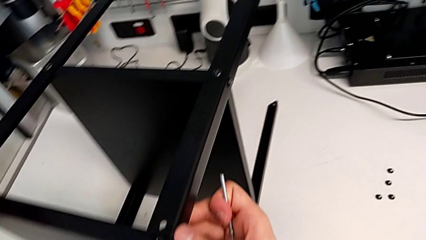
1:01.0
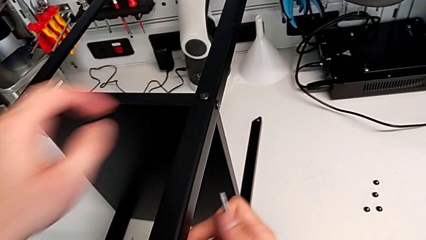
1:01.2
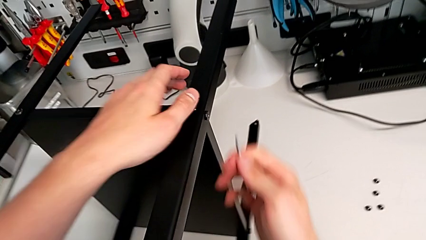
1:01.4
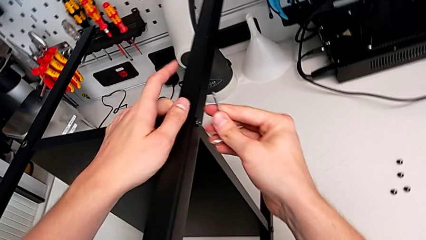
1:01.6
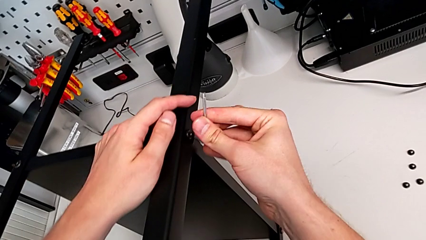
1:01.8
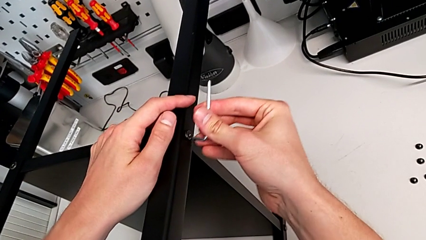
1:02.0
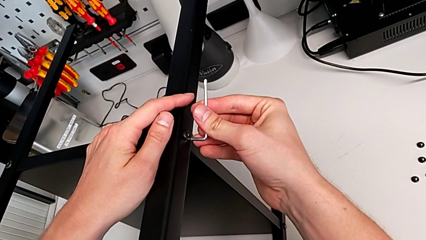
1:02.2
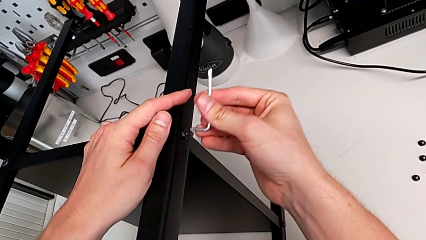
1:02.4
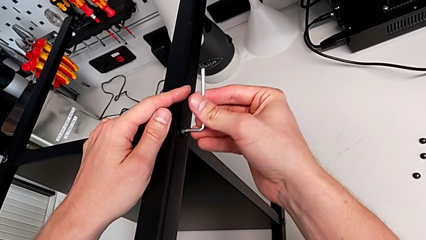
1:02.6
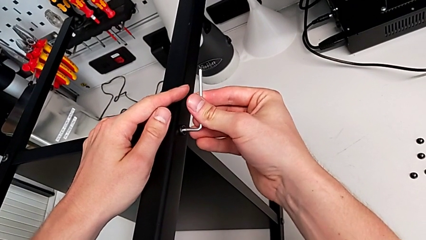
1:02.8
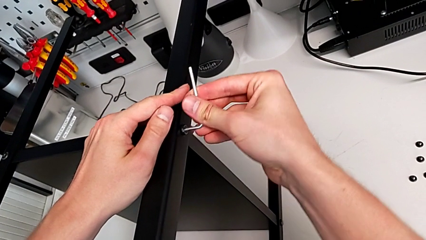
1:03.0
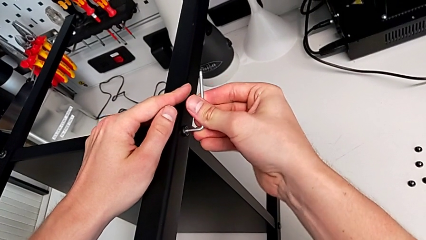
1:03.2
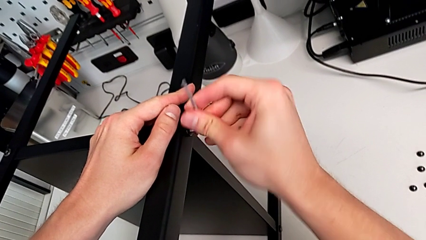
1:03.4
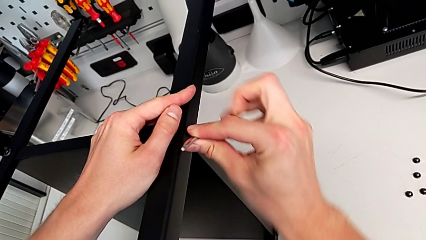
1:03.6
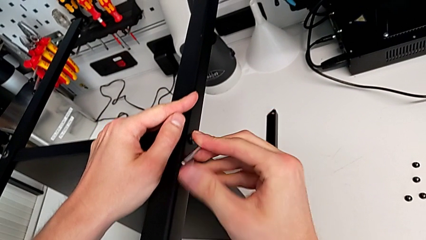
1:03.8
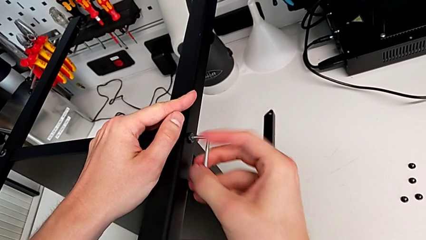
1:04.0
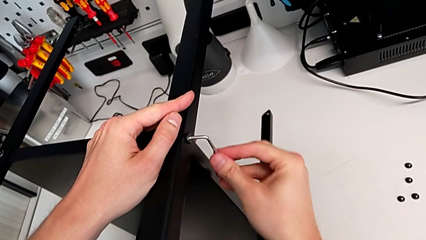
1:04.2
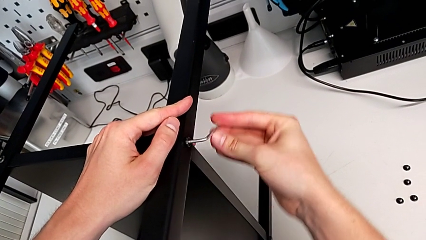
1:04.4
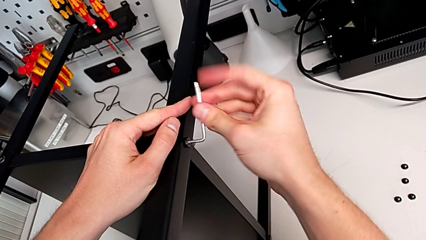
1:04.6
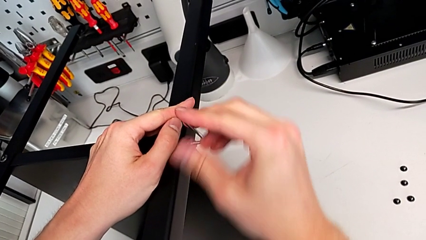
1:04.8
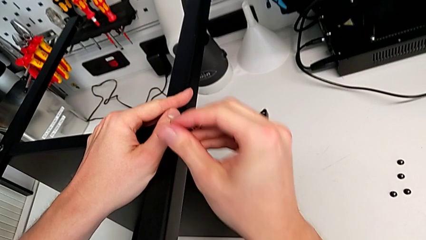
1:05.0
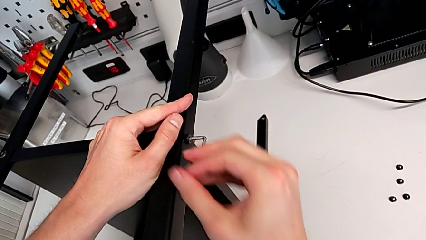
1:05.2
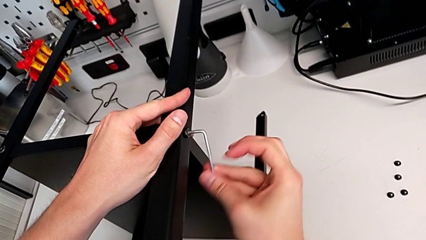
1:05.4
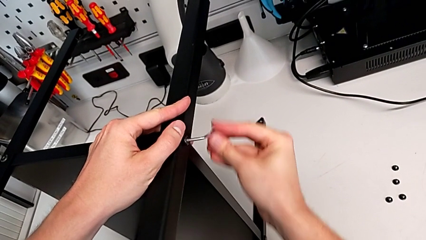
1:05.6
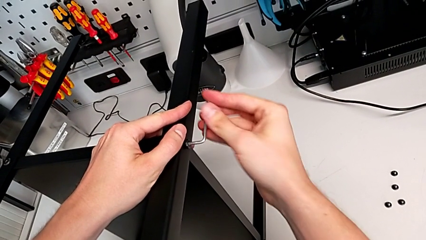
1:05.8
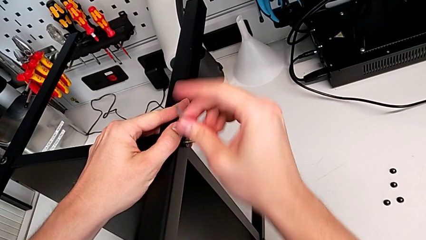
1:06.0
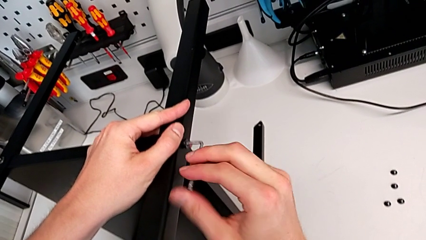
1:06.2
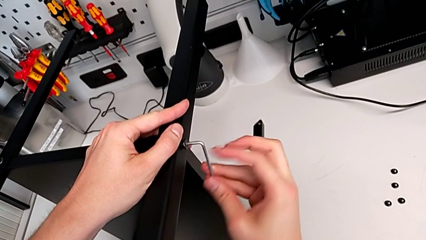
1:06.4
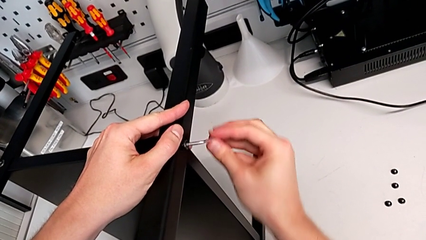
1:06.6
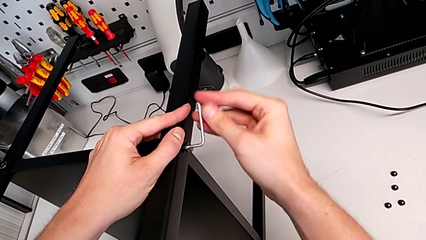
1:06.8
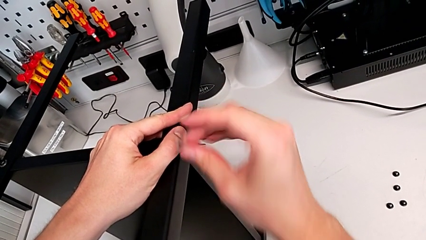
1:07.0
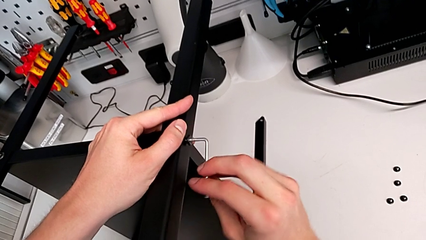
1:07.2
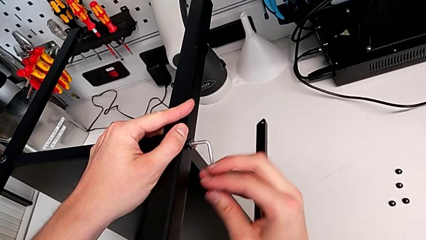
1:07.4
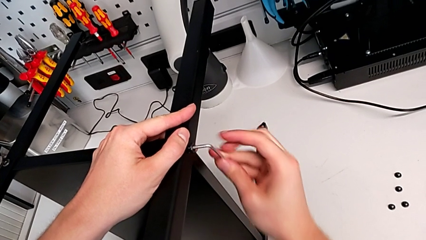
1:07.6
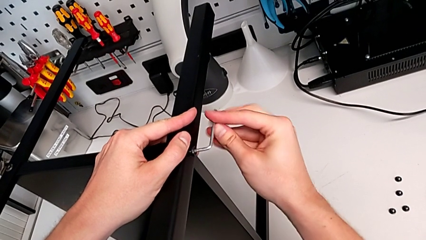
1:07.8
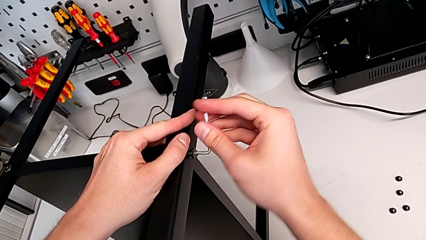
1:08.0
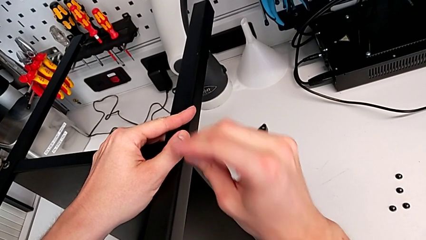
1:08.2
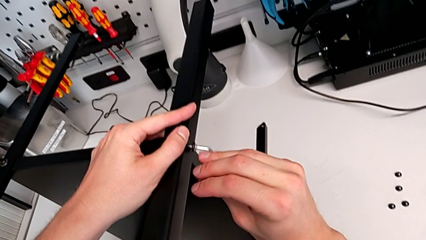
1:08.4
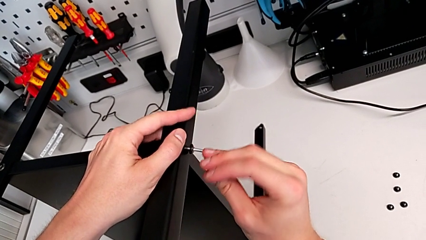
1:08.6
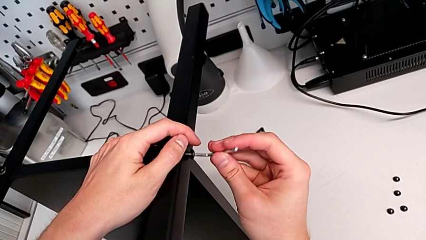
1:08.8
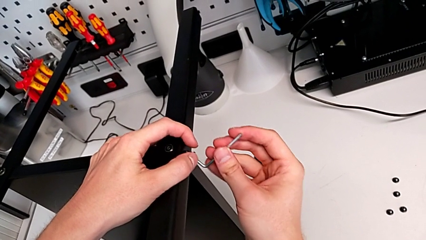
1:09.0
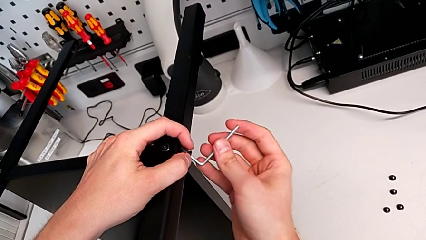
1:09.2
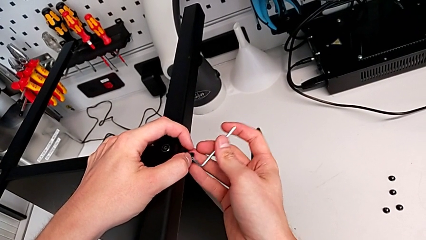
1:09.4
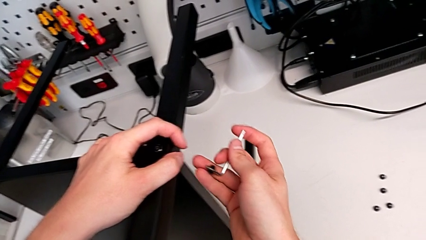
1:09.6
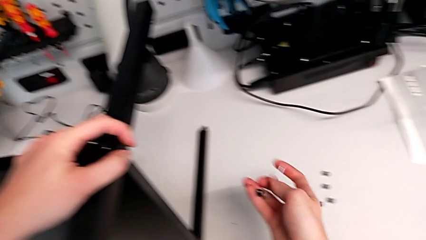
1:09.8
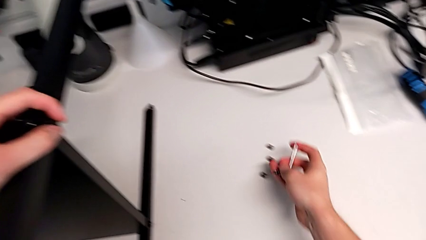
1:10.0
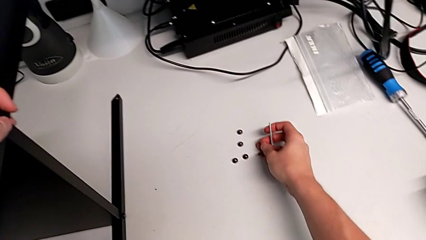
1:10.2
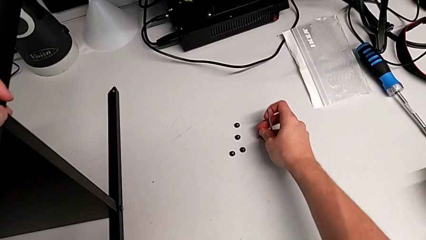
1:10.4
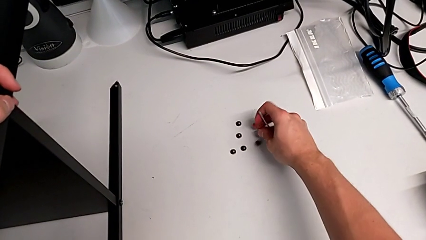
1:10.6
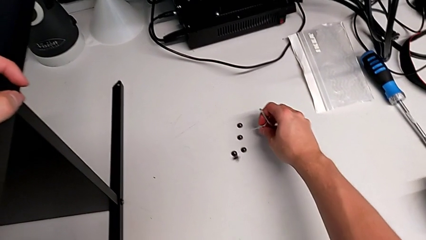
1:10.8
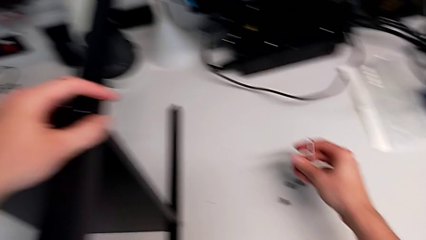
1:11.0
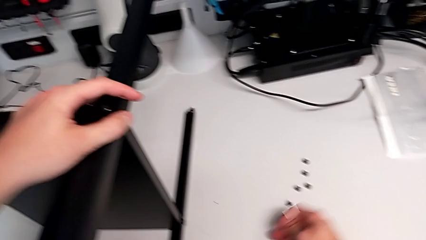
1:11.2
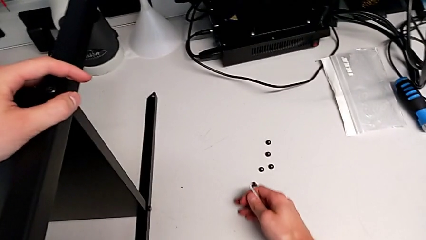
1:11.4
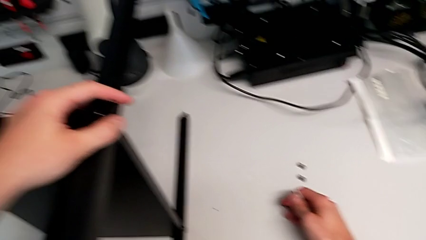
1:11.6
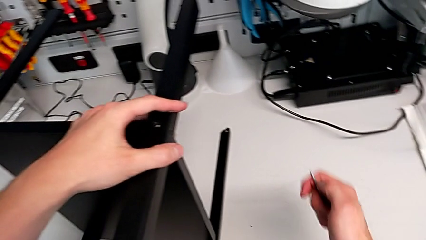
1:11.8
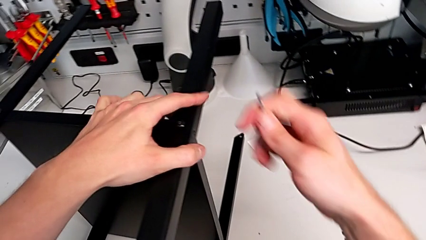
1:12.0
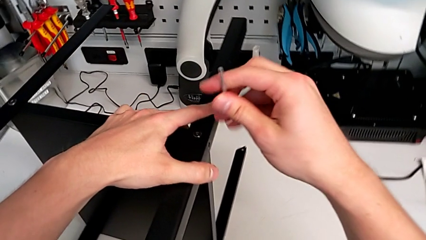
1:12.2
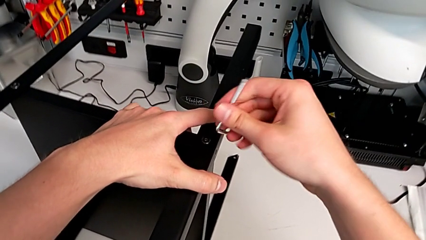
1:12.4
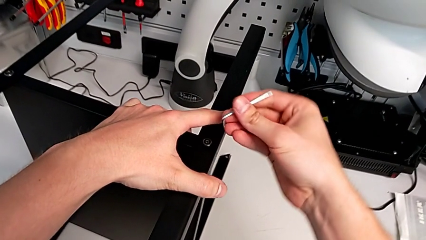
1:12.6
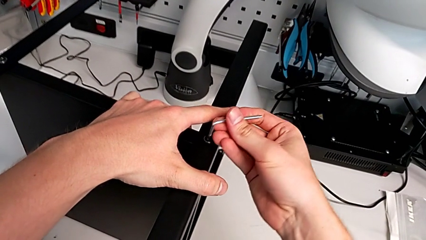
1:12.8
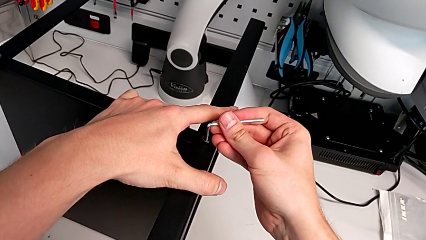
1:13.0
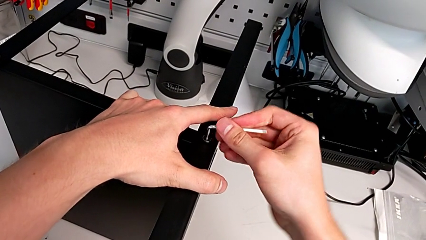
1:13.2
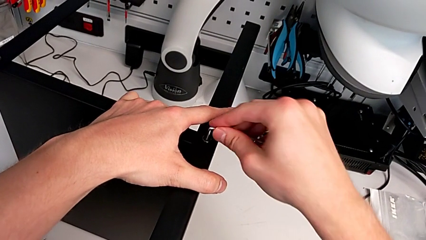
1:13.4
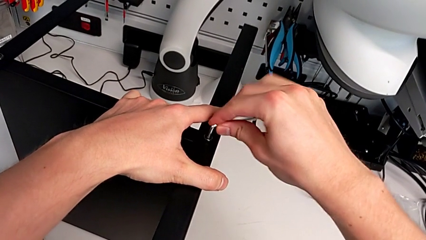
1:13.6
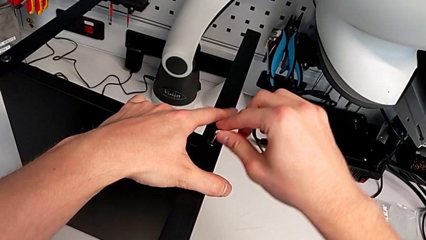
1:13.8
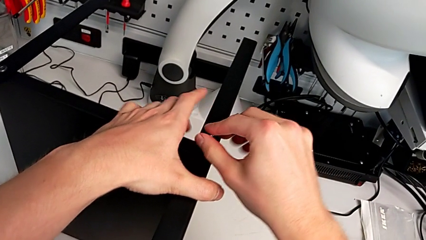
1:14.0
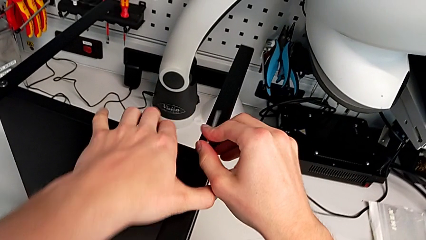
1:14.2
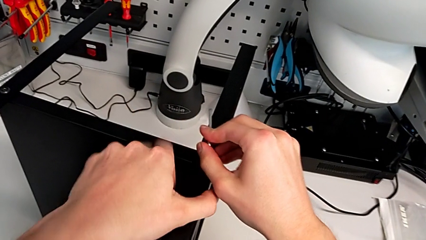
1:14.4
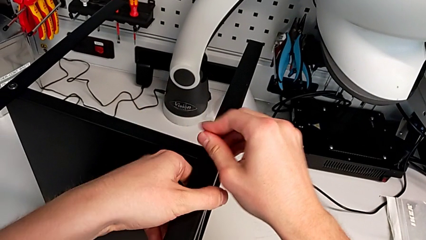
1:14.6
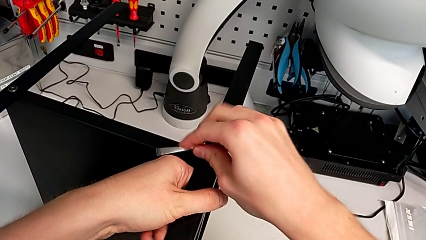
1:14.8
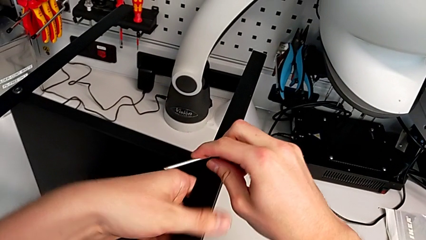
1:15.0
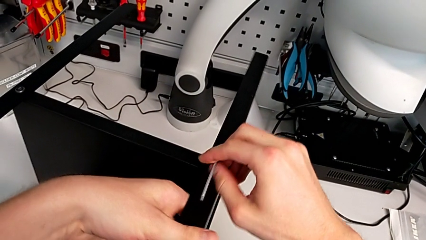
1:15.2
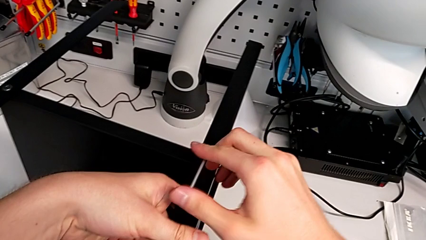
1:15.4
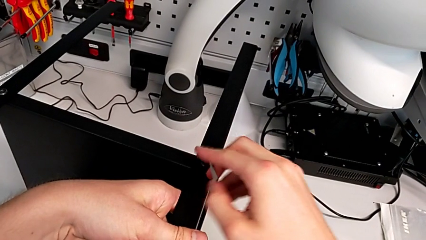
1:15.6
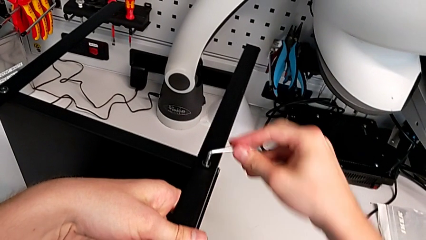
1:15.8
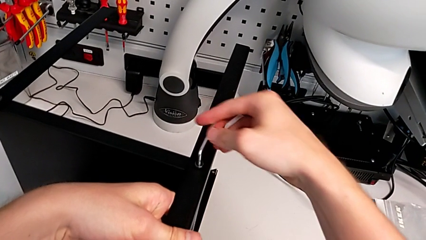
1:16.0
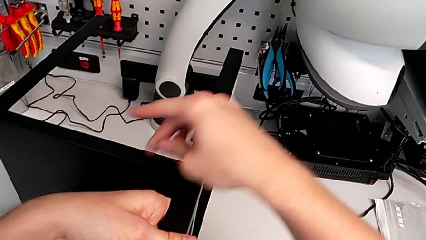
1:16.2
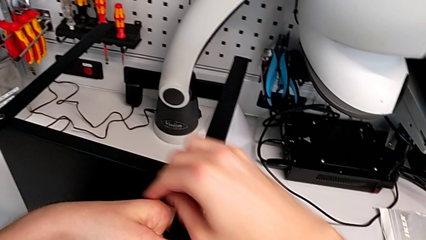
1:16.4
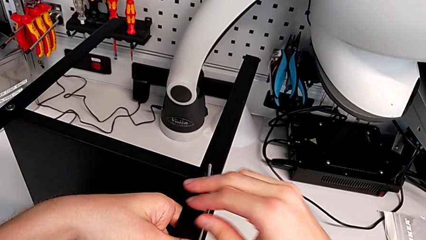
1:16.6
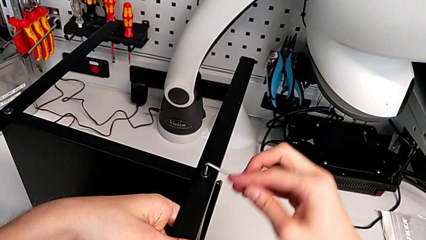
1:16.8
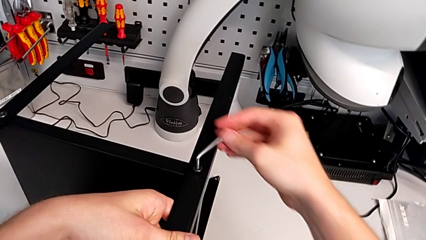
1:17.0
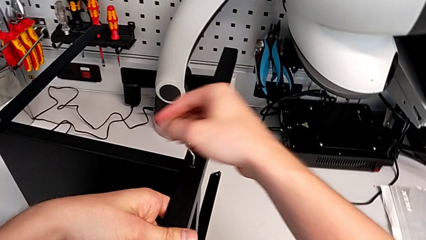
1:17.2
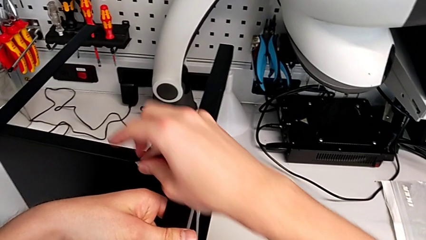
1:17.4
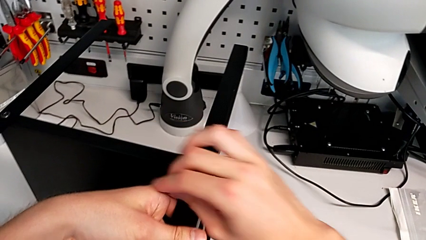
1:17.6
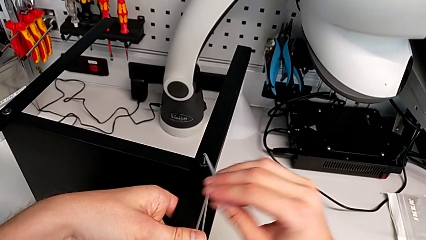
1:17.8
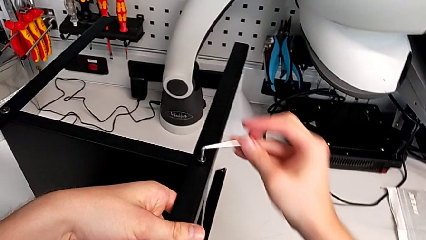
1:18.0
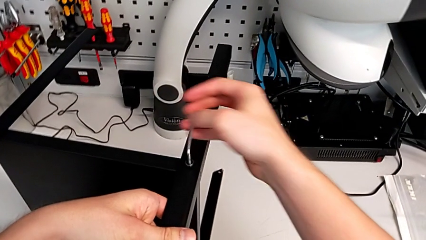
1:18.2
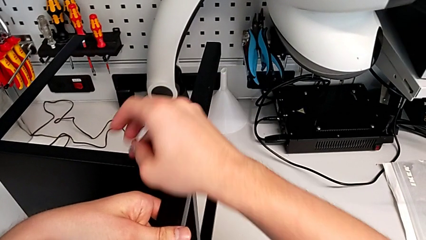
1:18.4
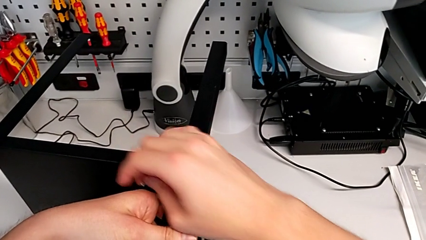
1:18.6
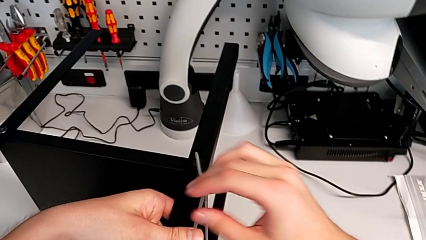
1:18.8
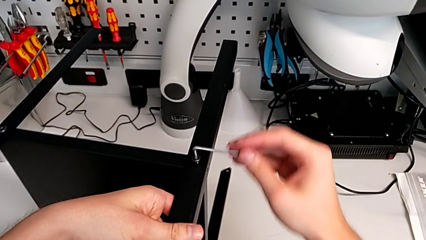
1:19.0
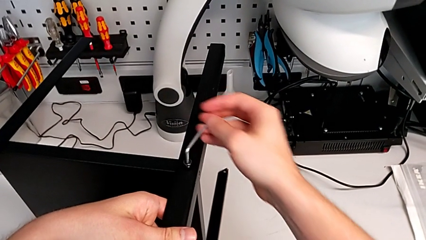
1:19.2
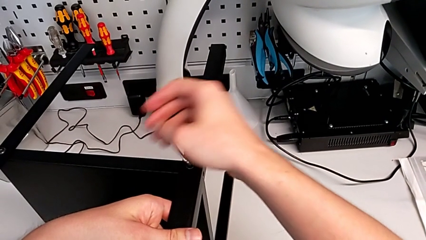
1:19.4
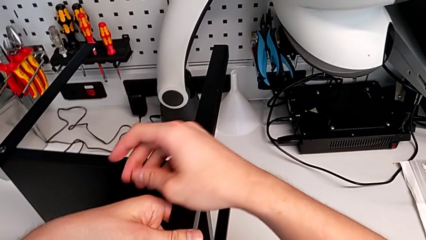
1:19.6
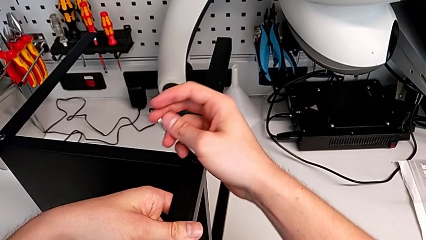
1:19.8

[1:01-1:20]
The camera wearer is disassembling the first leg. They insert the Allen wrench, unscrew the hex socket head, disassemble it, place it and slide it. They insert the Allen wrench and unscrew the hex socket head.
